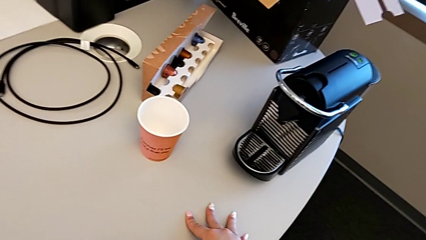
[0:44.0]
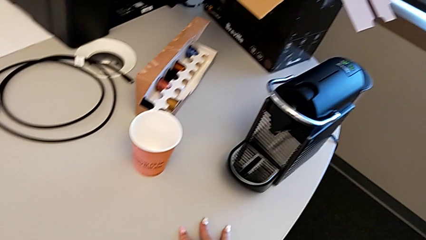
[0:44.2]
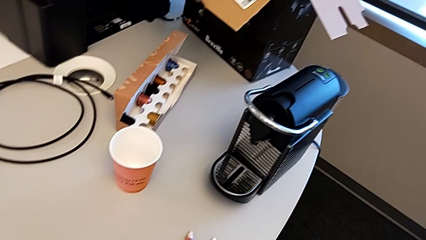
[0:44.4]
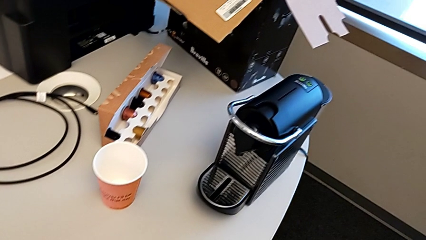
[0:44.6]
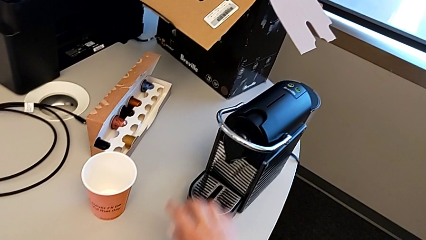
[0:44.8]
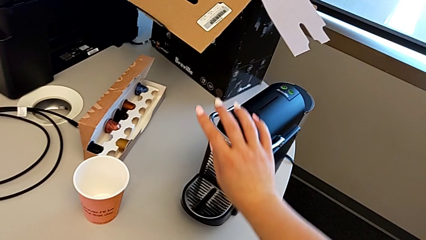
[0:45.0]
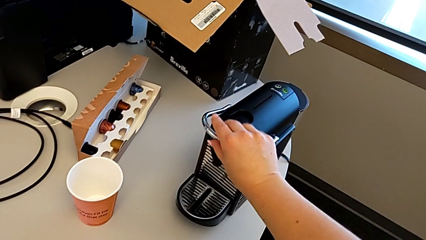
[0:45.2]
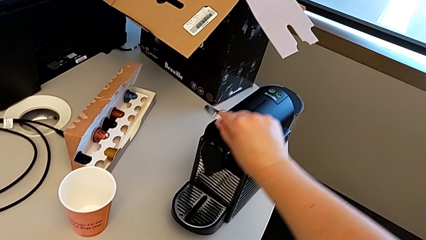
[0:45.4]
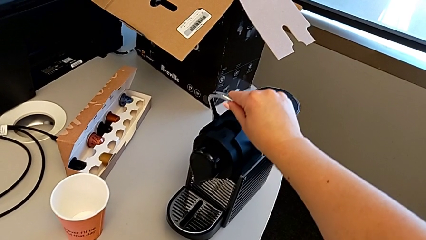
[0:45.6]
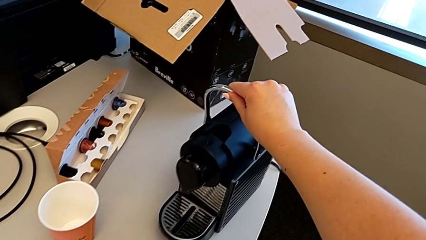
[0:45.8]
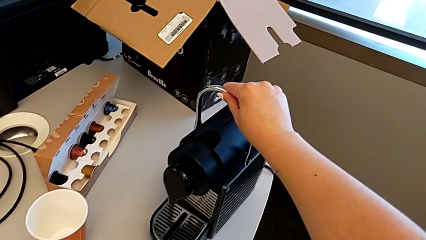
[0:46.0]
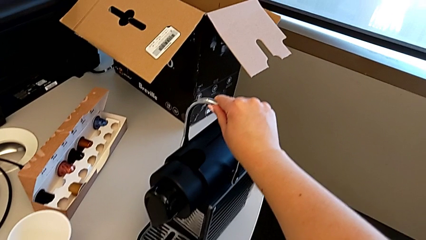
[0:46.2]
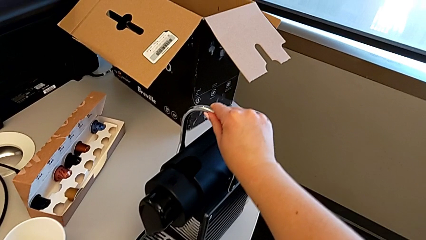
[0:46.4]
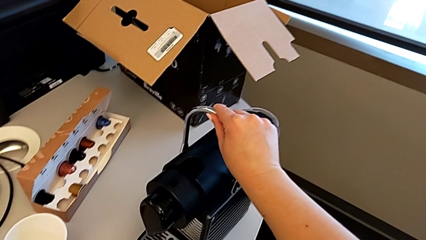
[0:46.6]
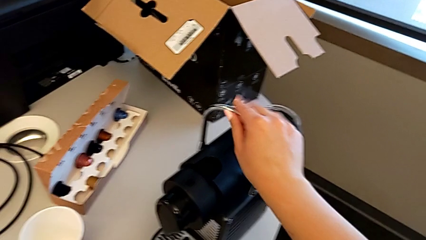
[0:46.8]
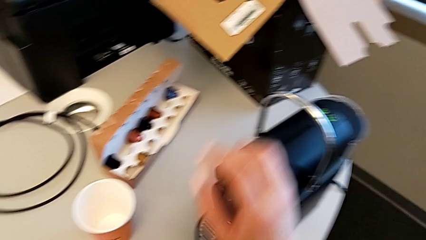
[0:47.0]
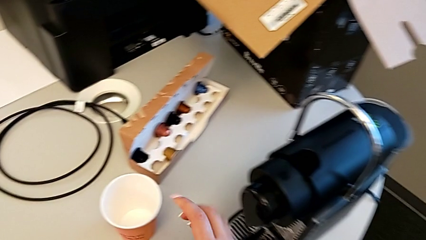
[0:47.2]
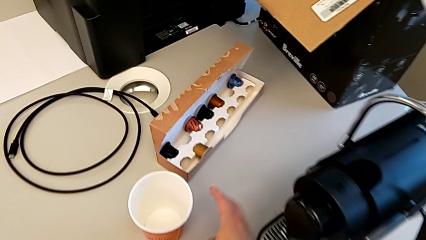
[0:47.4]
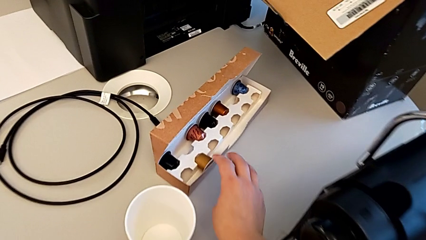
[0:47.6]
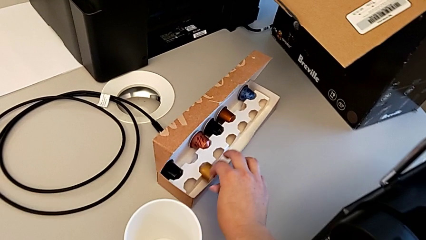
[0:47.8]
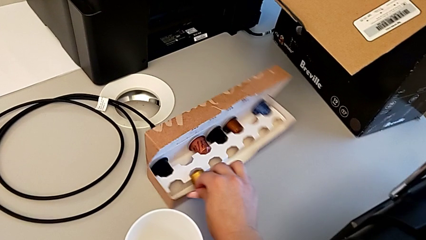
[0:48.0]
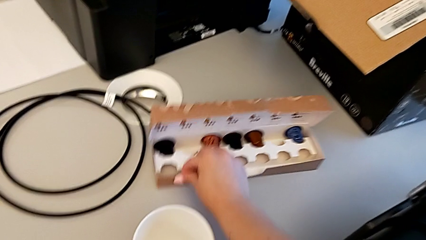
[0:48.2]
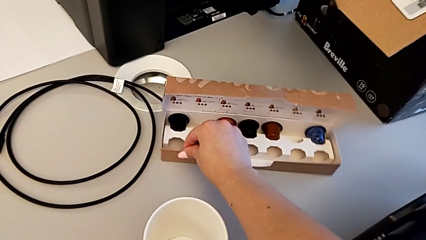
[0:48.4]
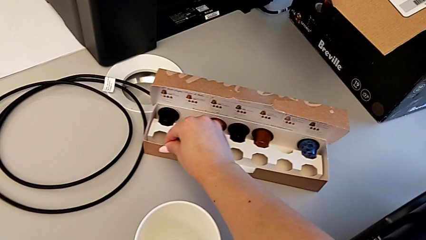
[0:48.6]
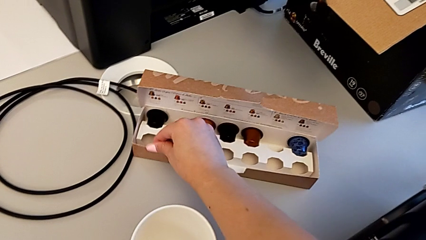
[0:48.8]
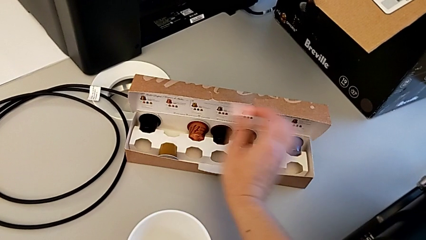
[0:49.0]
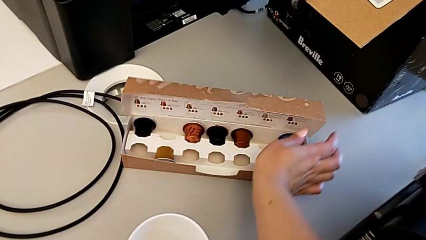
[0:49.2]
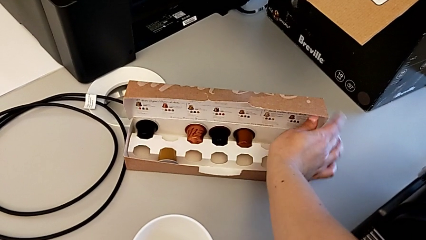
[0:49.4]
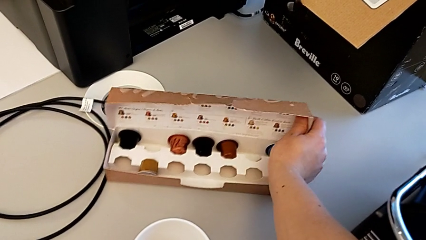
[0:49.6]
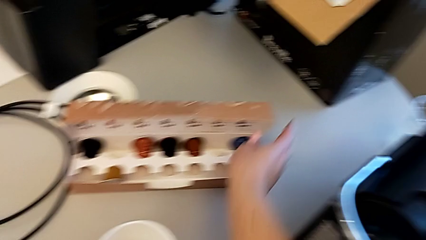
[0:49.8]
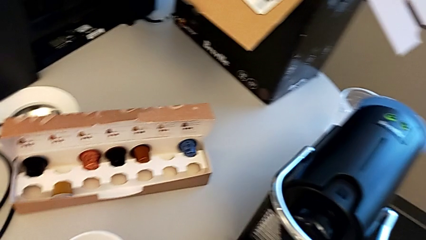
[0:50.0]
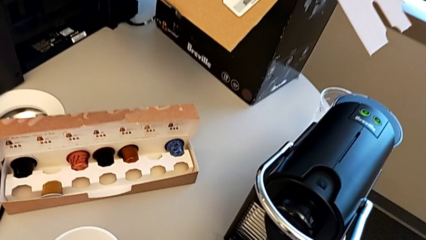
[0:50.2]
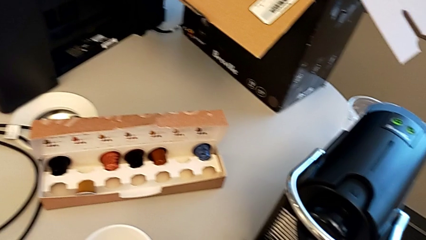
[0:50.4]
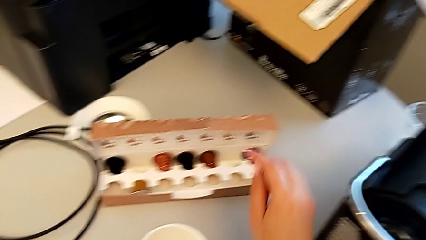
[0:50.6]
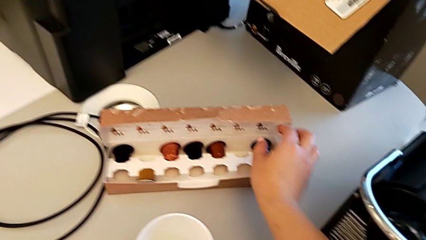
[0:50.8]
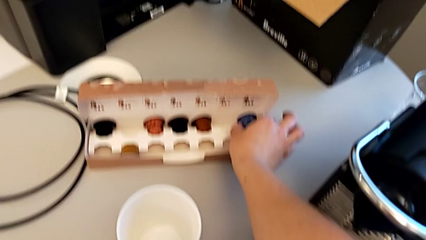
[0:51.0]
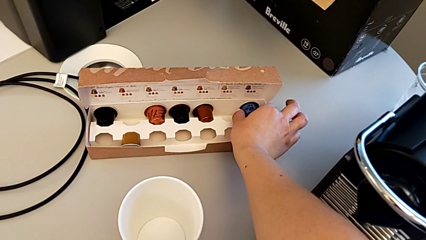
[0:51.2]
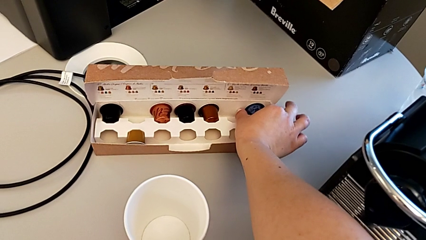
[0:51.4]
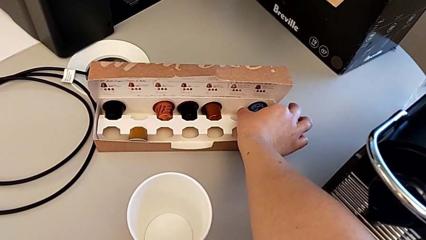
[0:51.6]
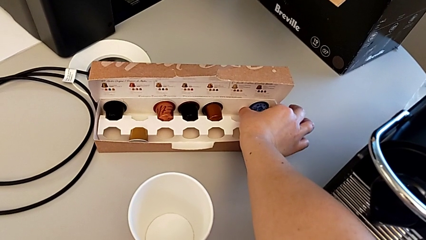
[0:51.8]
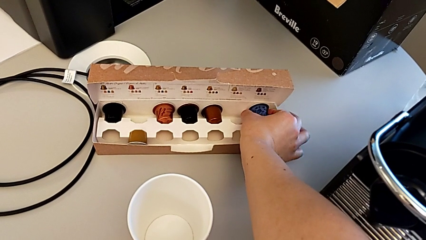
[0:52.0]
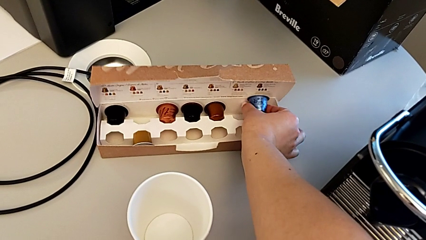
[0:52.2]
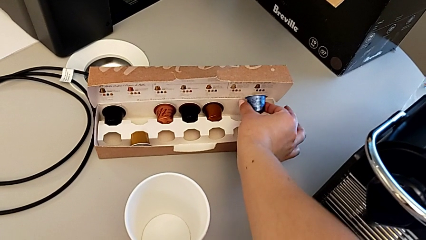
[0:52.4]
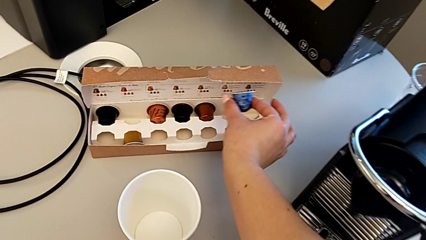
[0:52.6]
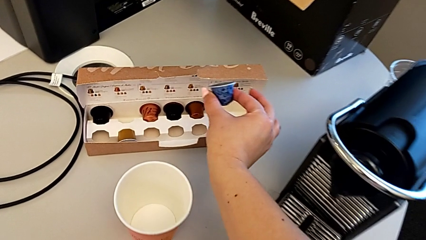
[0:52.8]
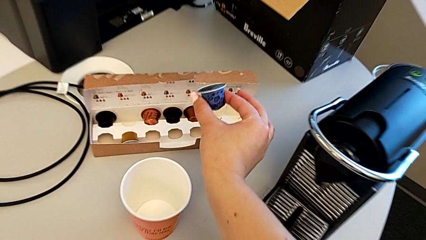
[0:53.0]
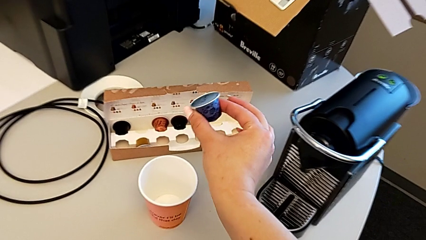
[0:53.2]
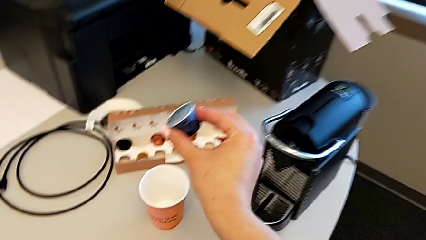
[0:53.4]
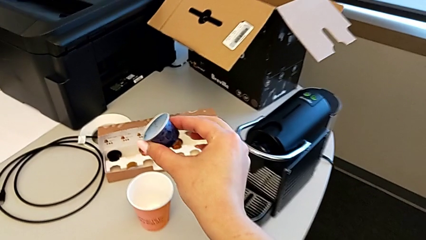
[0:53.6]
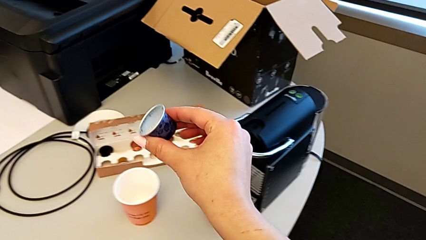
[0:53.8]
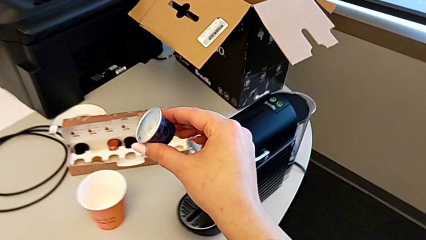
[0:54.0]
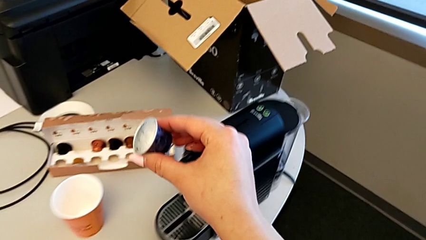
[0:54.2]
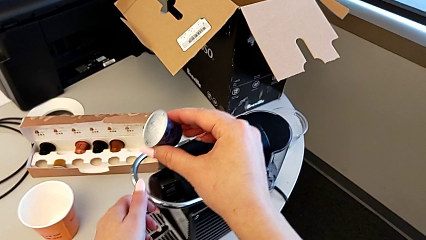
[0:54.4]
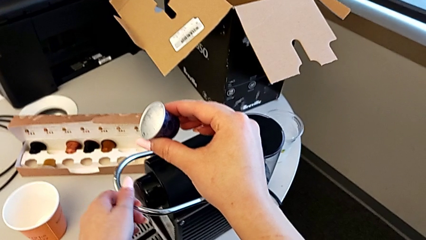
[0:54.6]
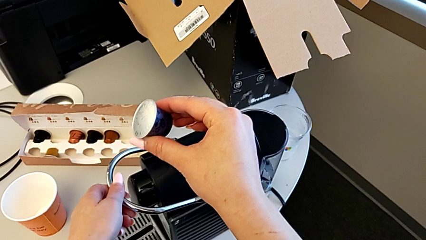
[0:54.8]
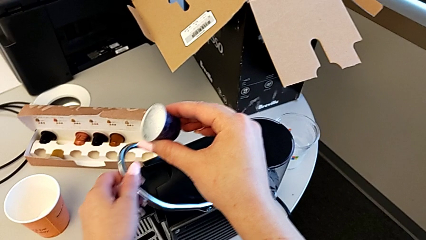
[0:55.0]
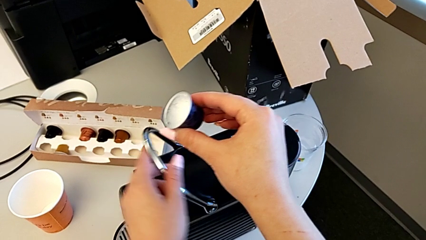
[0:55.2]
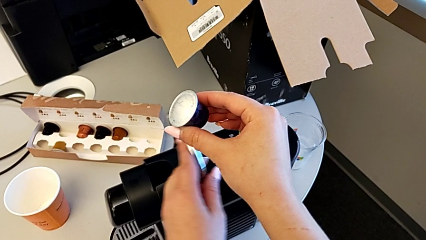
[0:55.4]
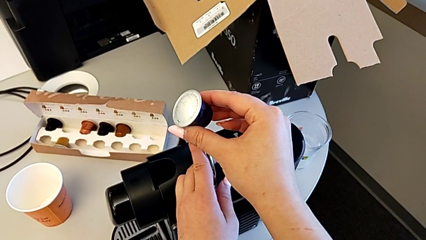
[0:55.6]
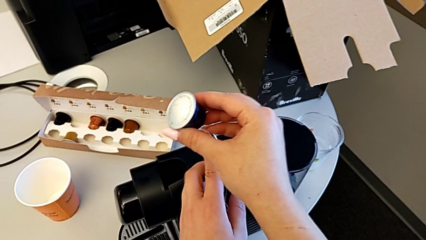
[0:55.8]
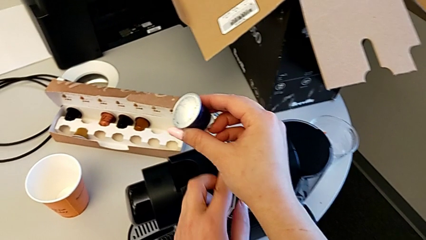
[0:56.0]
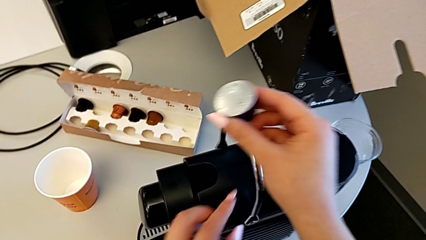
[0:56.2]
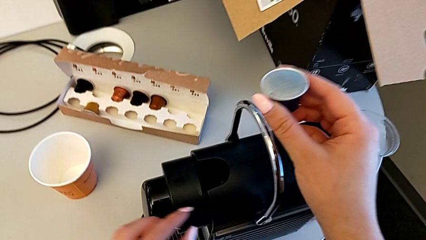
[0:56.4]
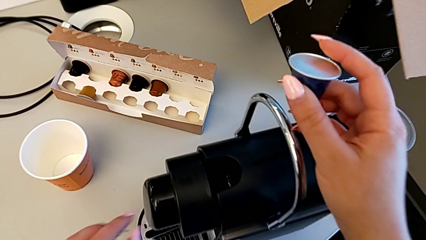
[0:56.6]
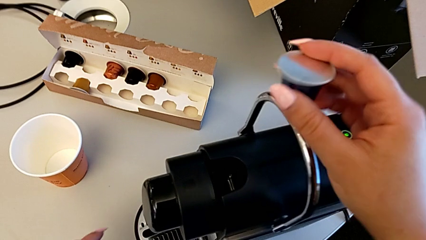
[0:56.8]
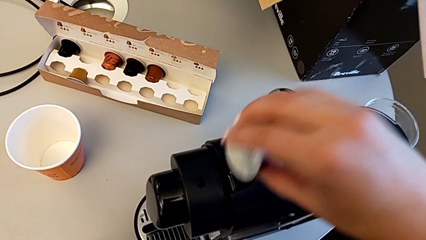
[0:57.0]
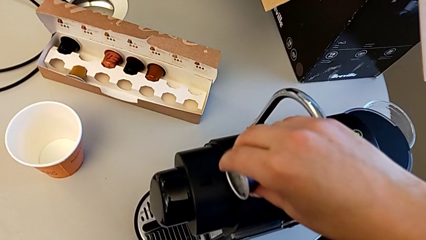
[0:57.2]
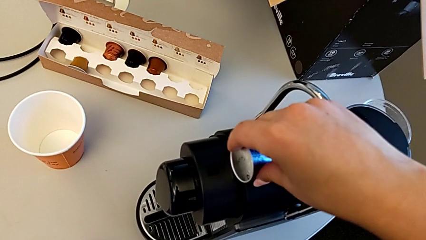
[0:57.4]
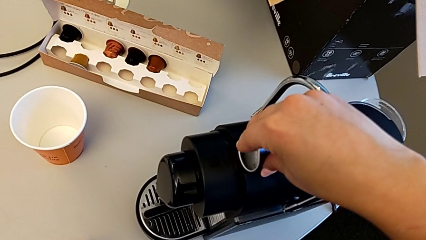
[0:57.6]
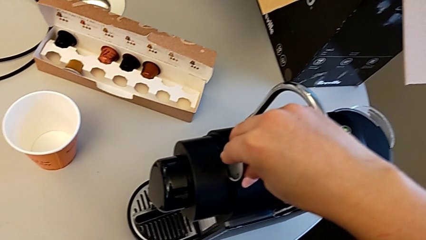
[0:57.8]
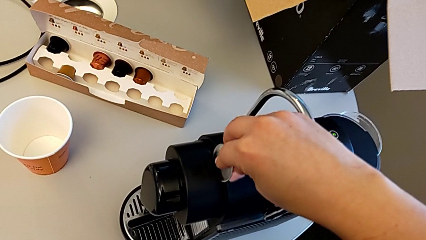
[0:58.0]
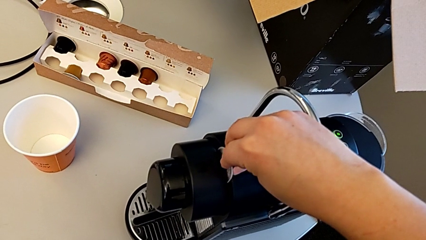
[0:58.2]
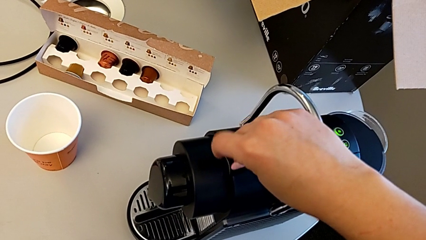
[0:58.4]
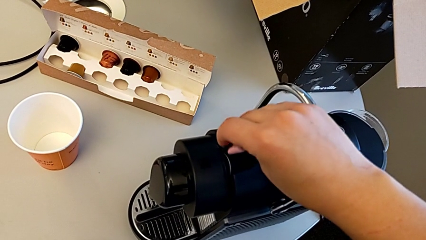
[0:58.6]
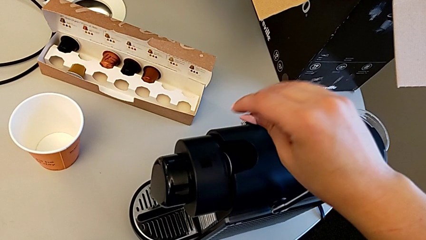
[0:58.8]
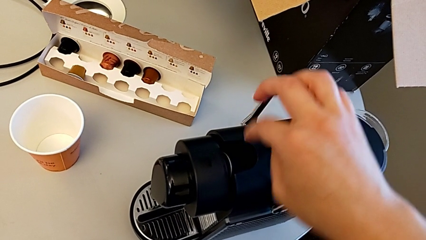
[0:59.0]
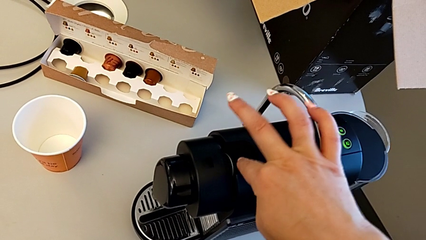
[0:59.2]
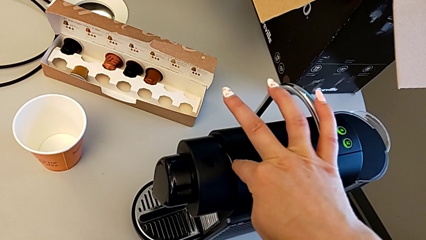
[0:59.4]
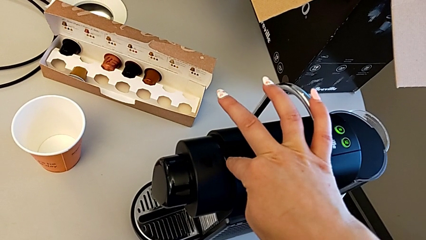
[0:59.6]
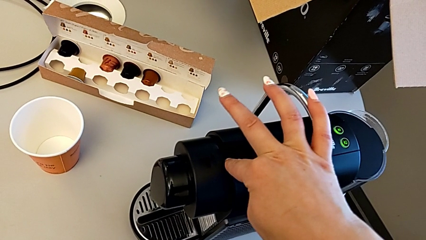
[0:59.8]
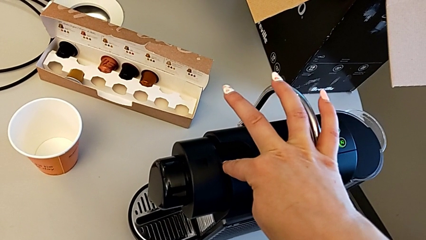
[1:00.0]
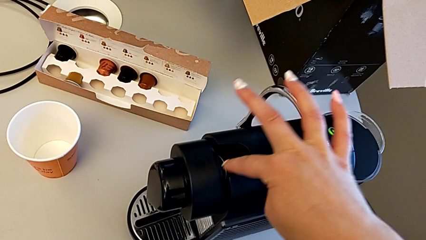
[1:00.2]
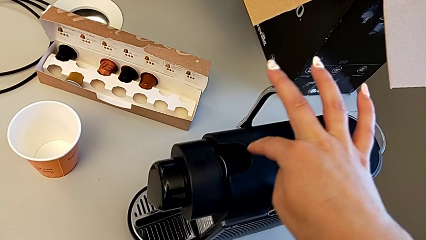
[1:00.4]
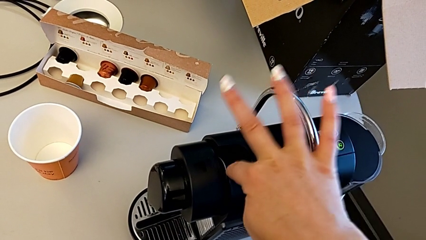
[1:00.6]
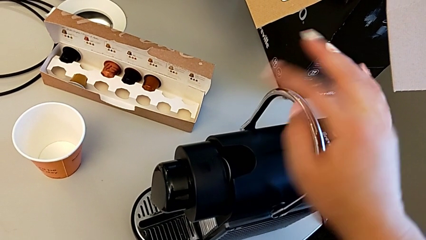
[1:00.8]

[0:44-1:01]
The camera wearer is inserting a capsule into the capsule coffee machine. They pull the lever, grab the capsule box, slide it, grab the coffee capsule, lift it, pull the lever, insert the coffee capsule and press it.
